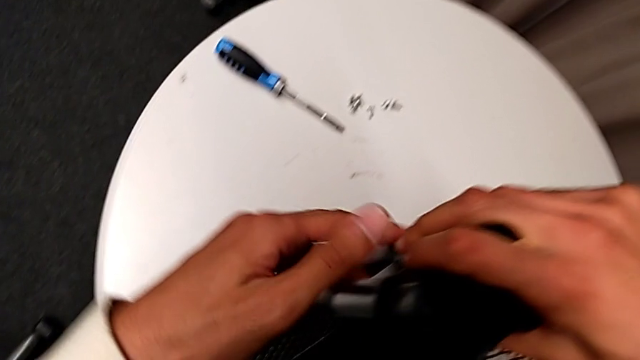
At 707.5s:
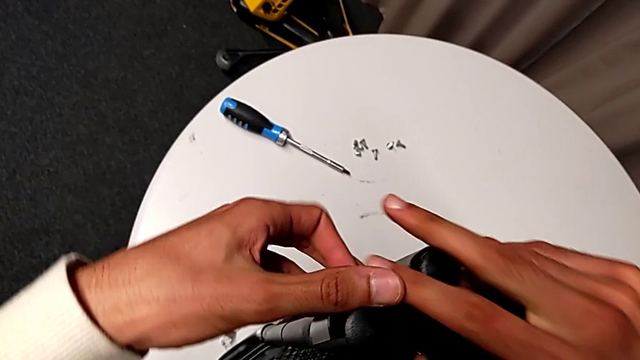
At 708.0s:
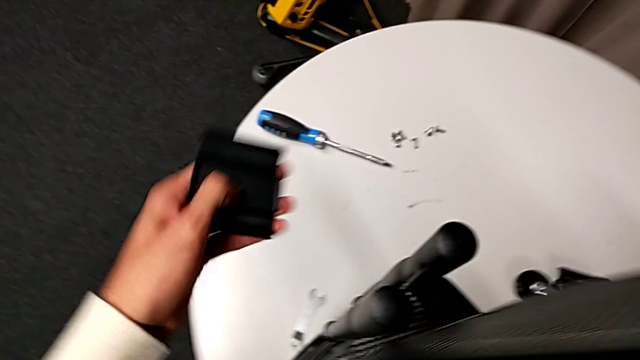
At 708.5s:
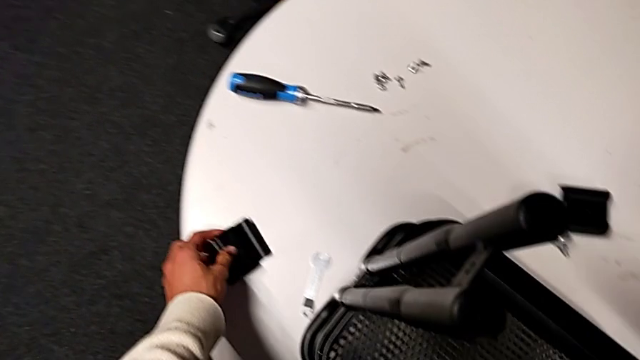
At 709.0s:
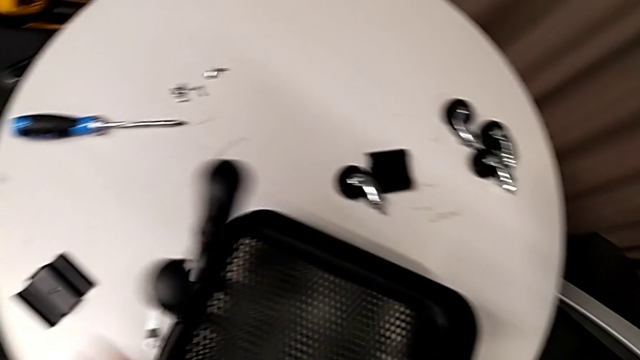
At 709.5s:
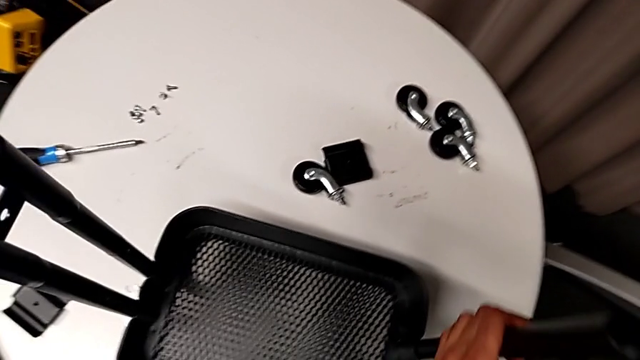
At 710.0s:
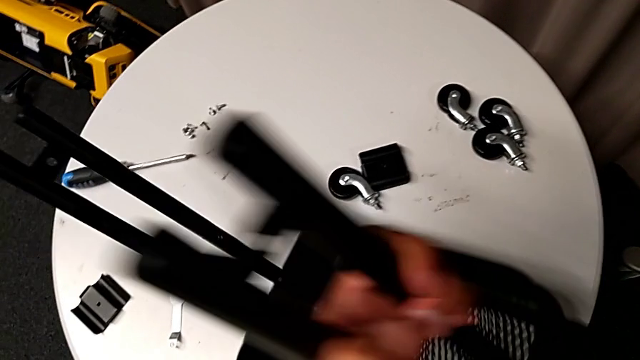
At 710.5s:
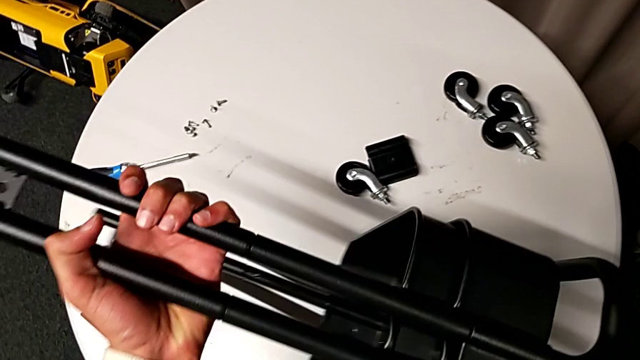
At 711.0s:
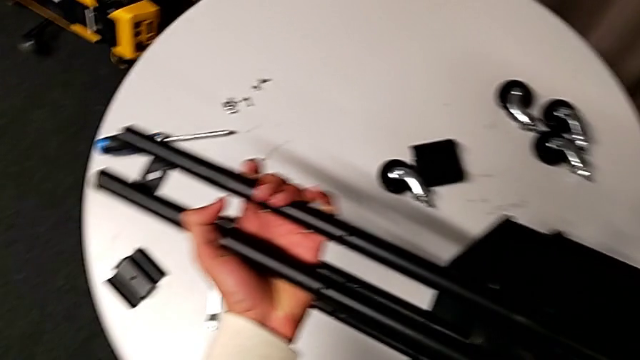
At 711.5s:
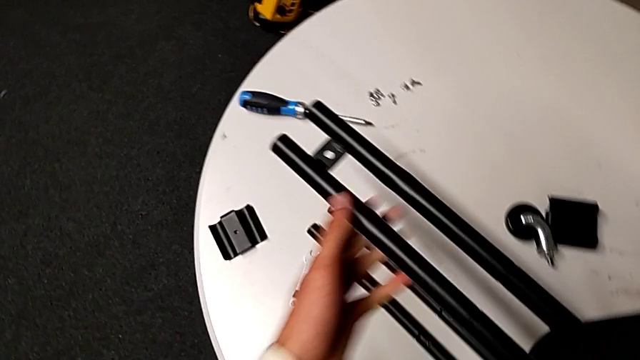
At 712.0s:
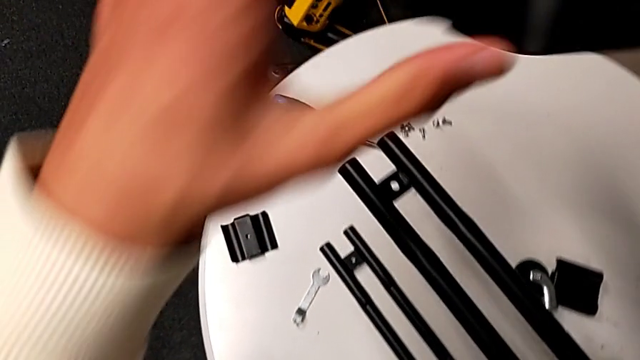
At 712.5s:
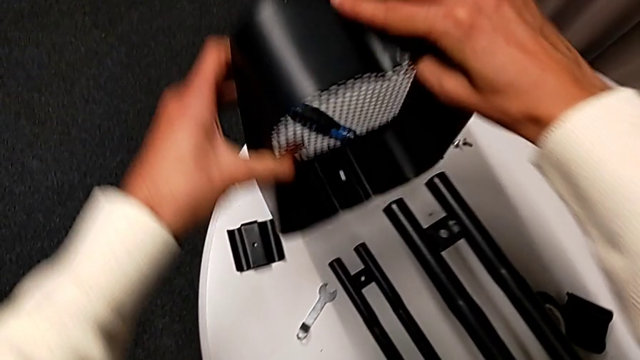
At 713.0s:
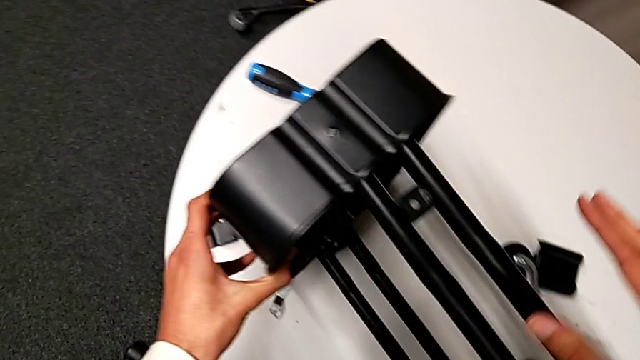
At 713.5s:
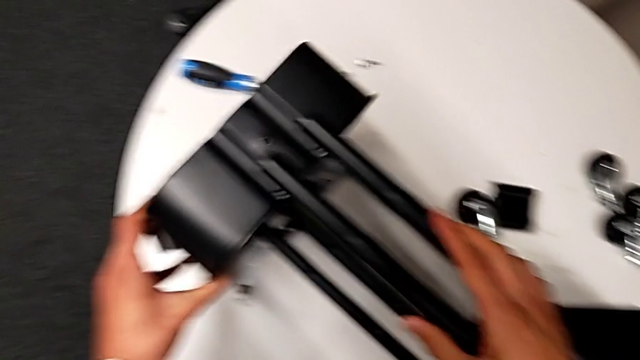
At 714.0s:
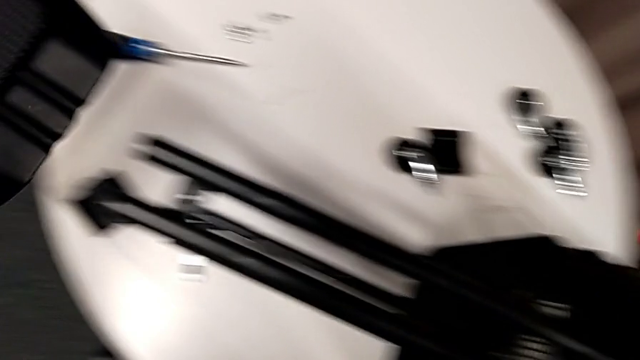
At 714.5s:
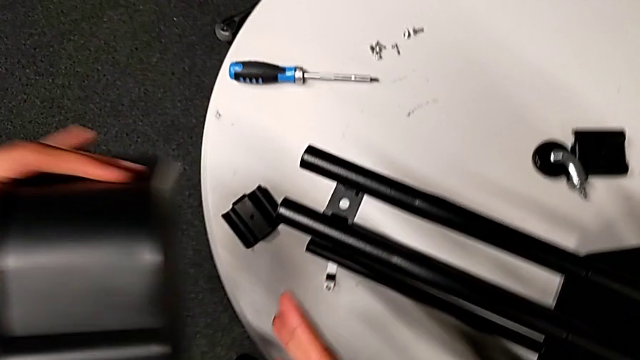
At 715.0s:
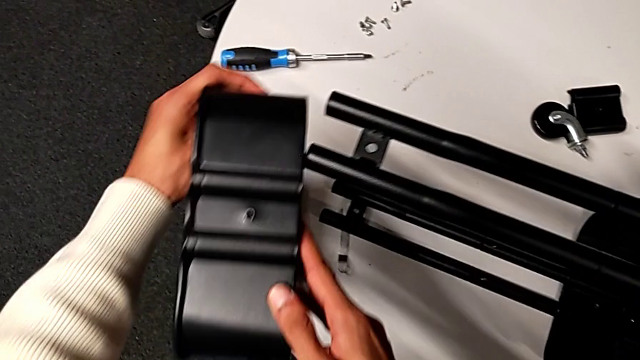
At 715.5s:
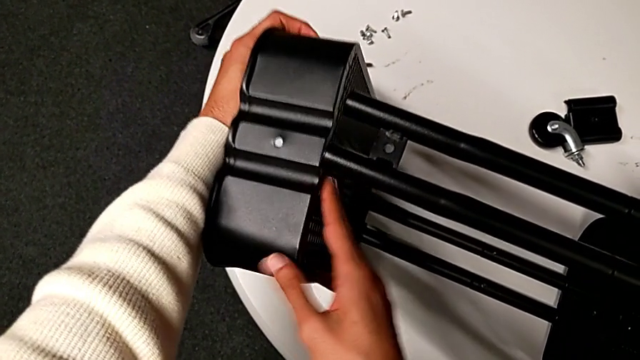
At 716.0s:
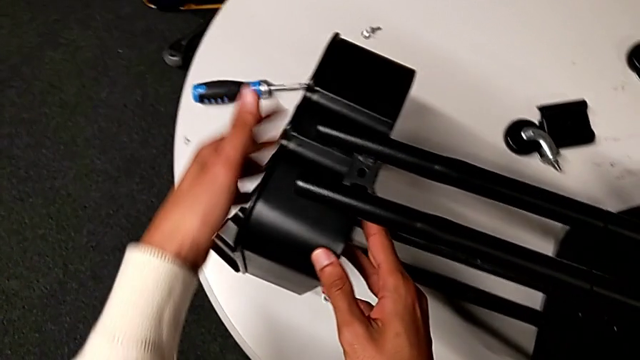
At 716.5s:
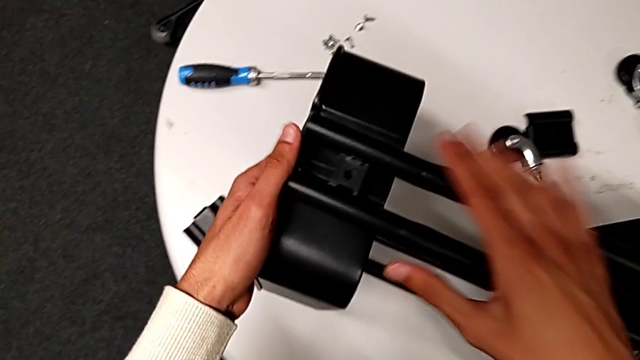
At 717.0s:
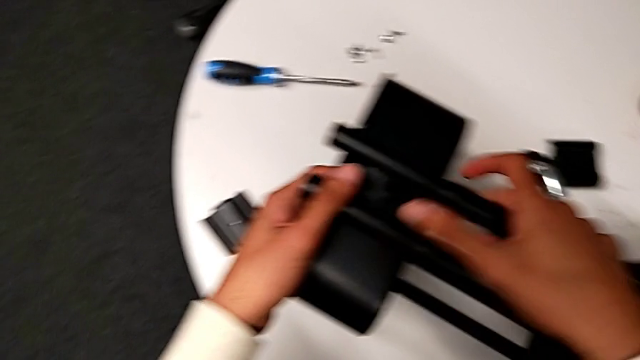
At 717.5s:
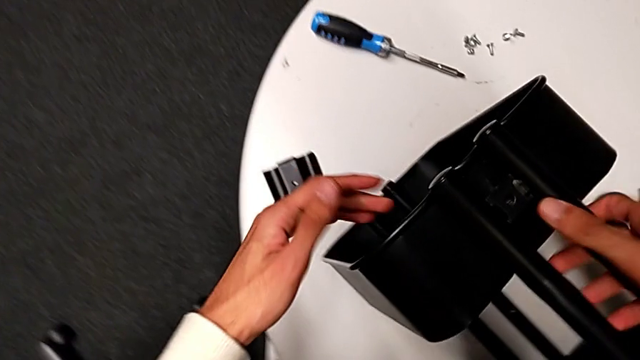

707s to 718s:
The camera wearer is inserting two baskets between the bars. They disassemble the first bracket, disassemble the top grid tray, flip the whole utility cart, approach the top grid tray, rotate it and insert it.

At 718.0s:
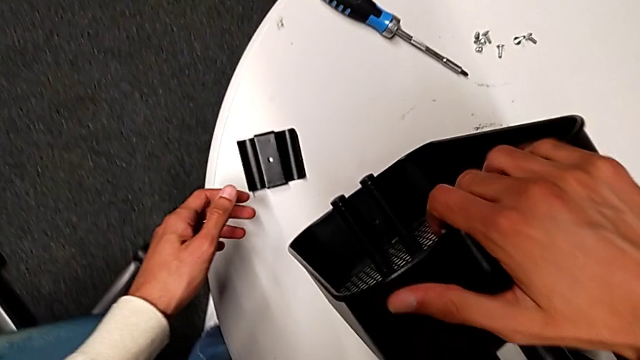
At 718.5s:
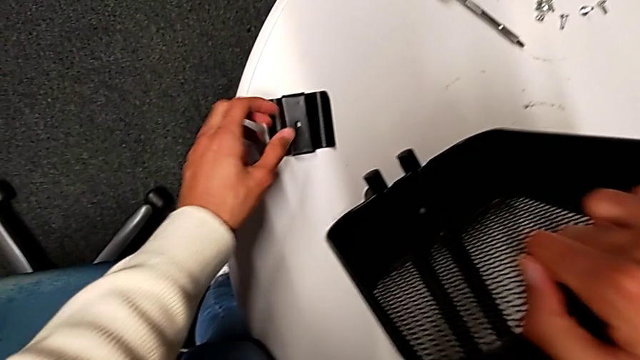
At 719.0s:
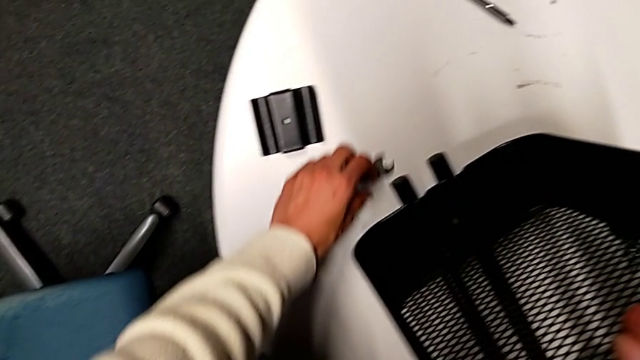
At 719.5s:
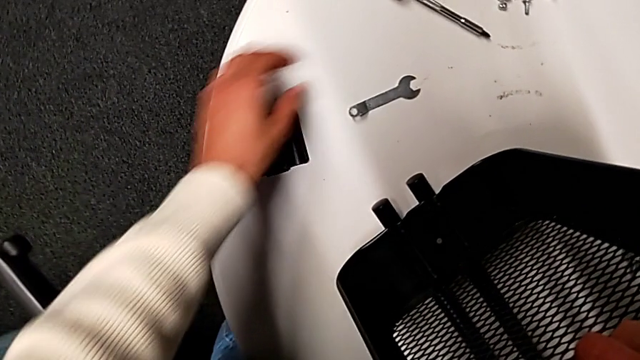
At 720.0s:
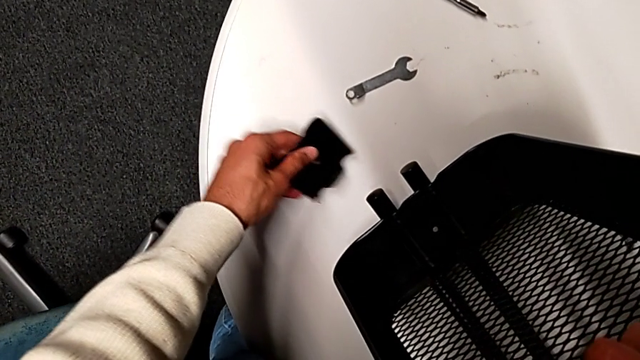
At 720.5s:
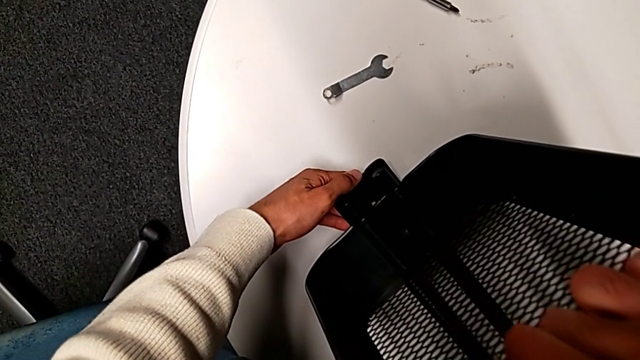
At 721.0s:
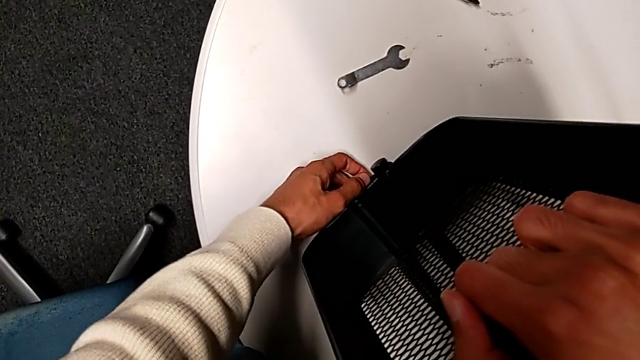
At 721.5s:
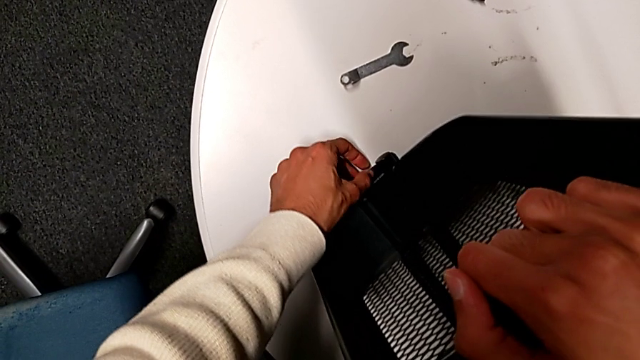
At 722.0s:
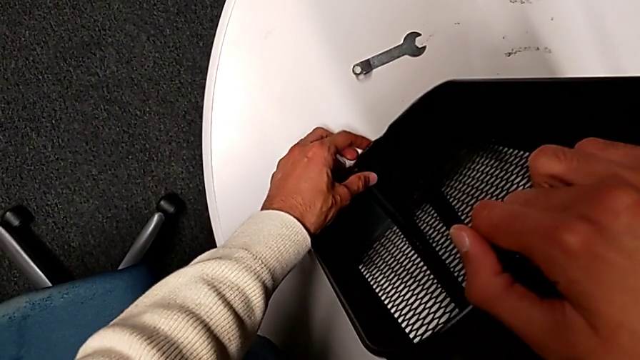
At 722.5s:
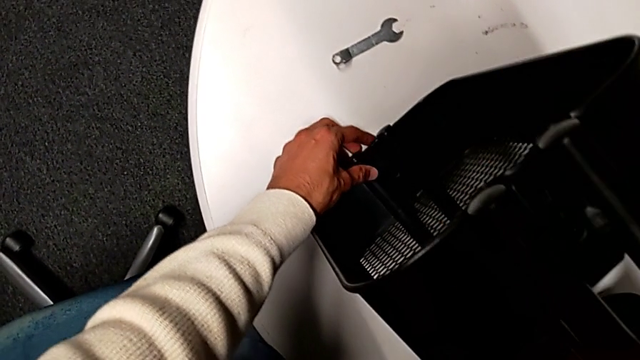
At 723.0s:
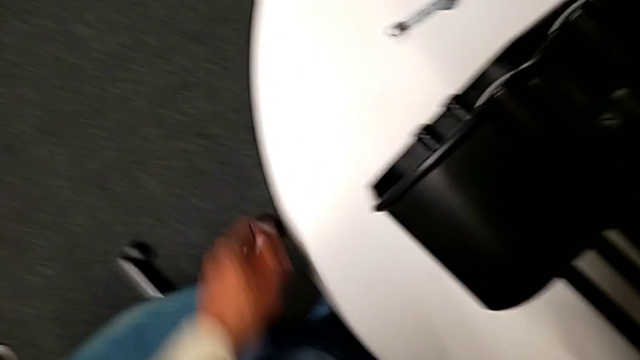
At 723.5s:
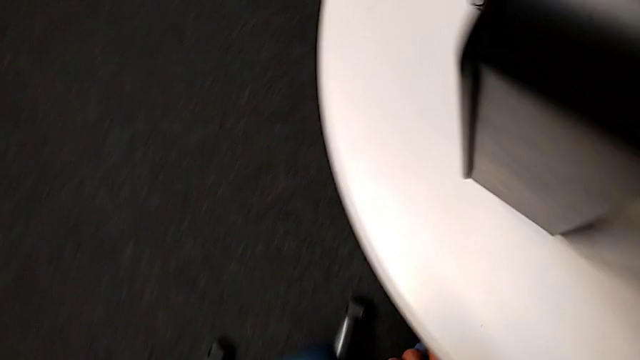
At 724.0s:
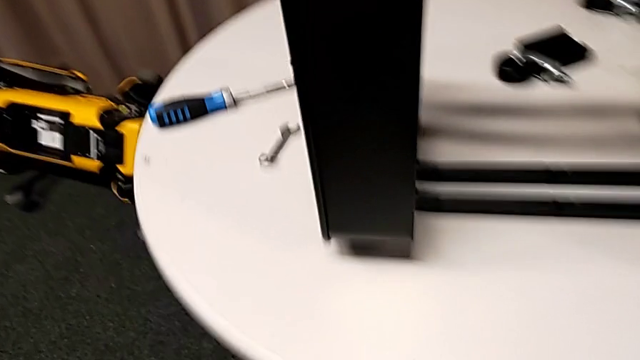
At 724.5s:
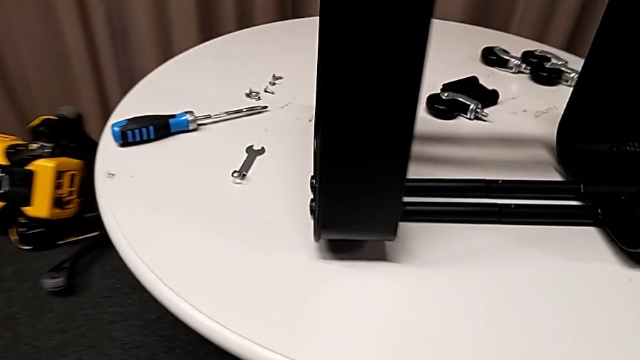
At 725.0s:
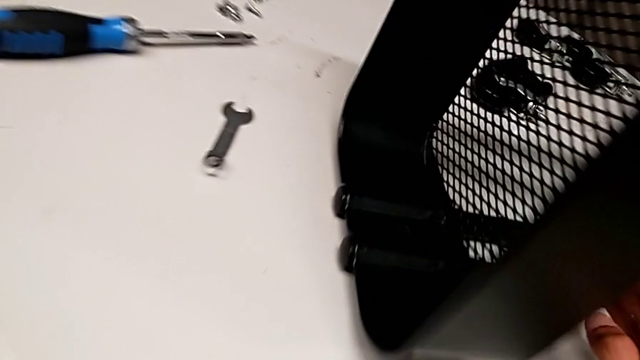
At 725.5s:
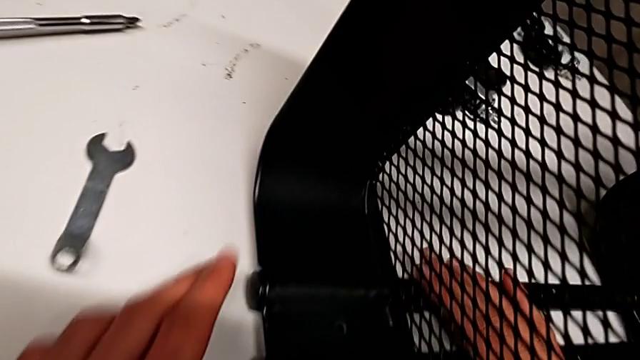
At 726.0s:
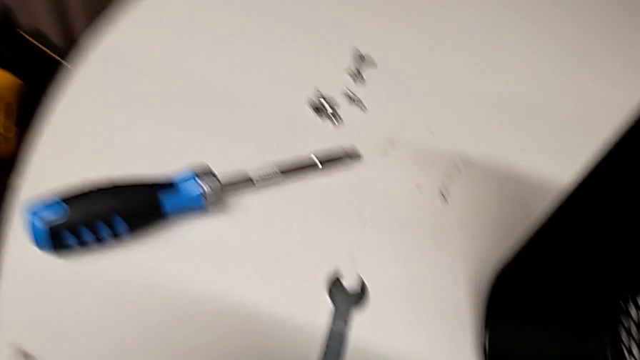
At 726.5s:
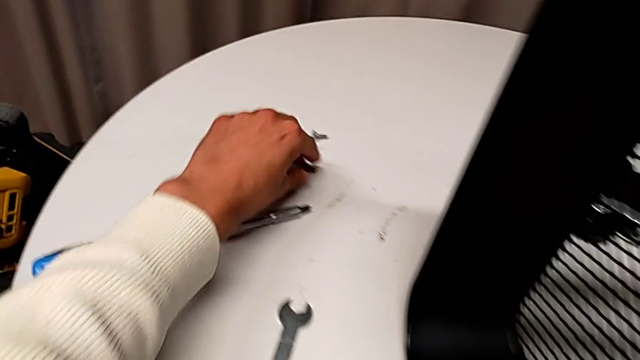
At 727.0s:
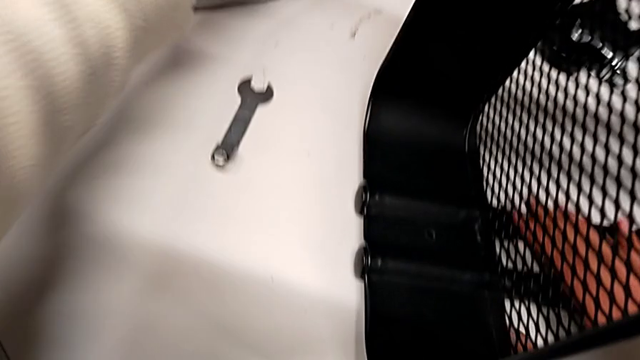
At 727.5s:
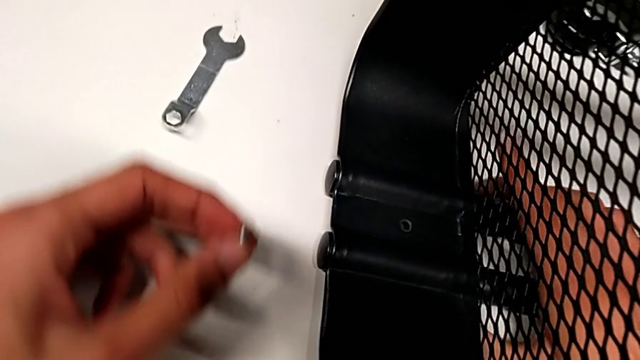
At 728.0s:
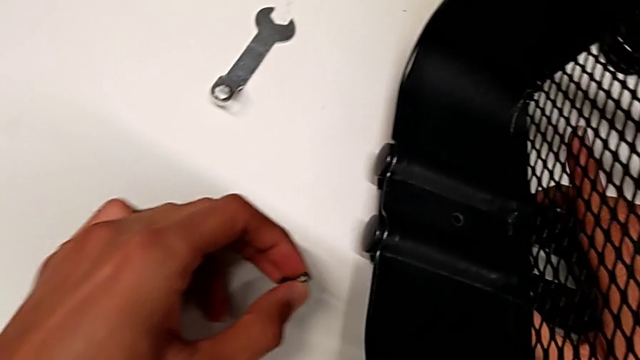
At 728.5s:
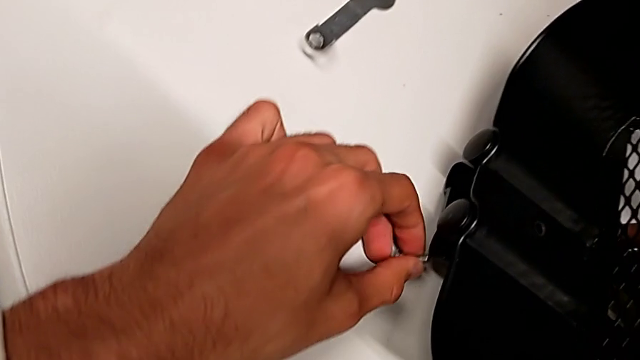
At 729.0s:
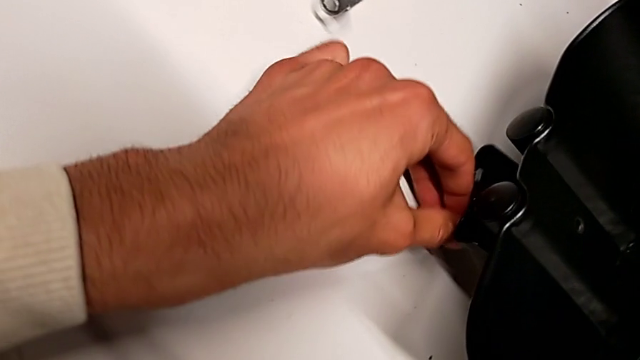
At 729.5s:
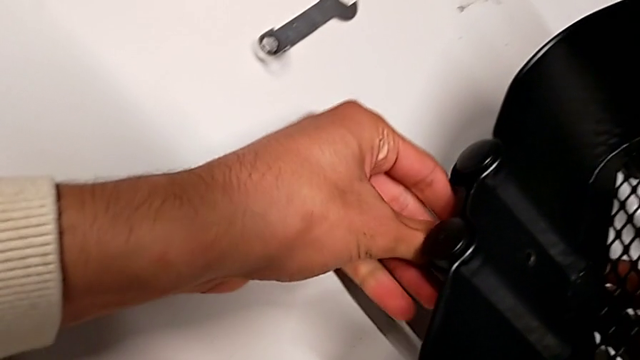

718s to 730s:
The camera wearer is assembling the top basket. They grab the utility cart, slide the hexagonal wrench, grab the first bracket, align it, grab the screw and lift the whole utility cart.
